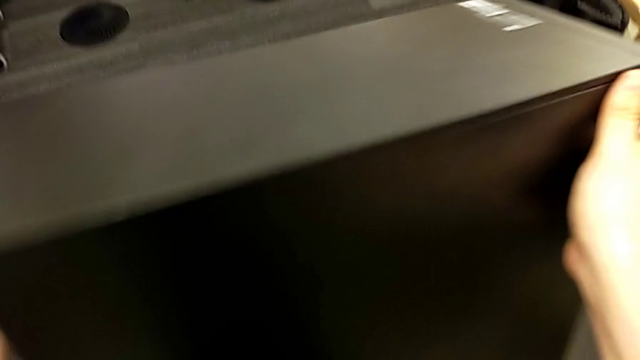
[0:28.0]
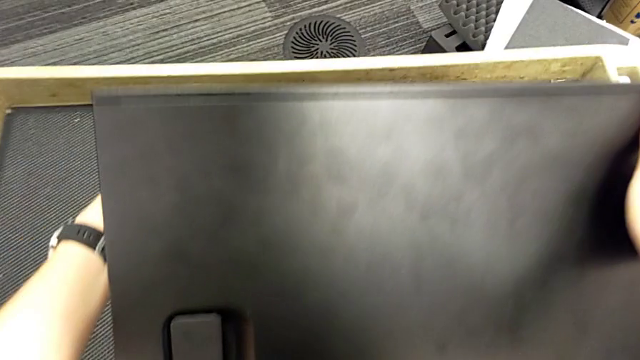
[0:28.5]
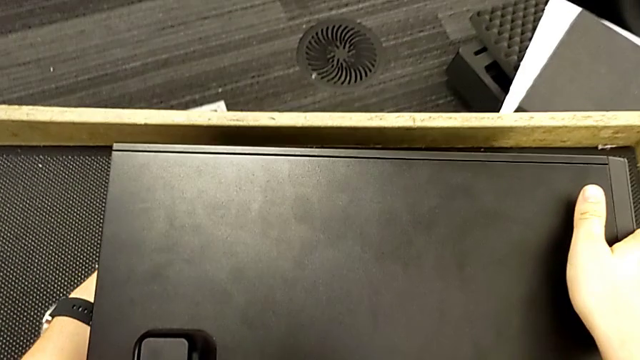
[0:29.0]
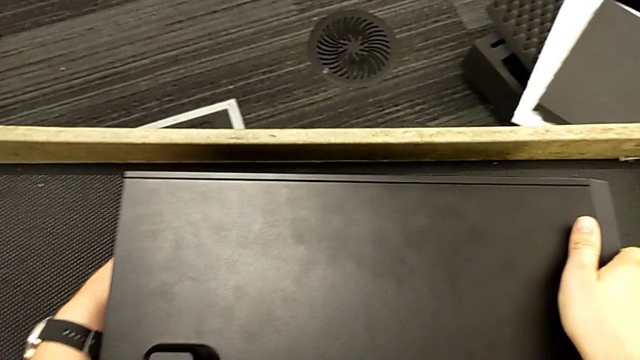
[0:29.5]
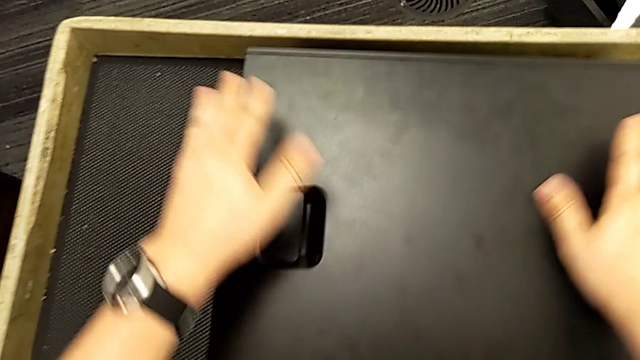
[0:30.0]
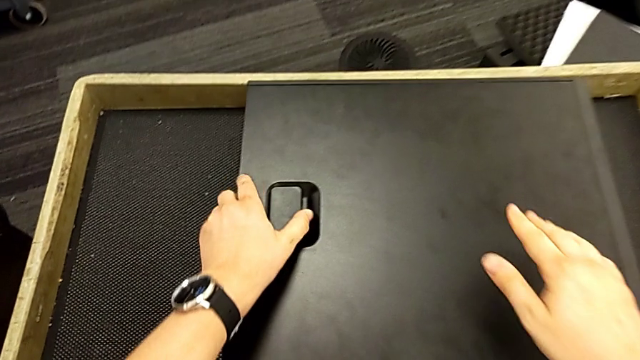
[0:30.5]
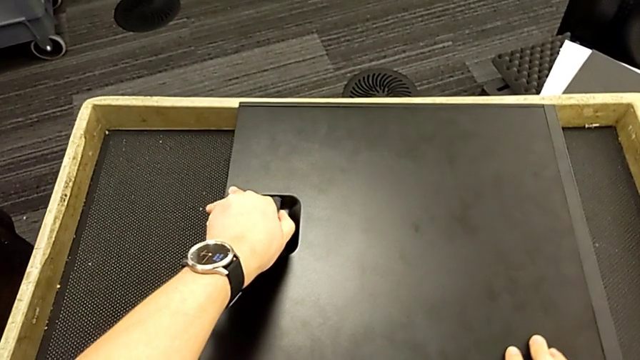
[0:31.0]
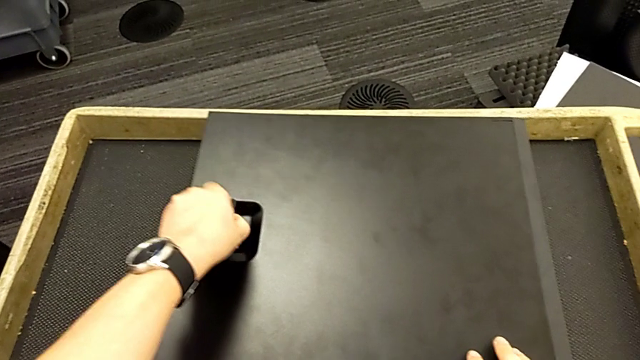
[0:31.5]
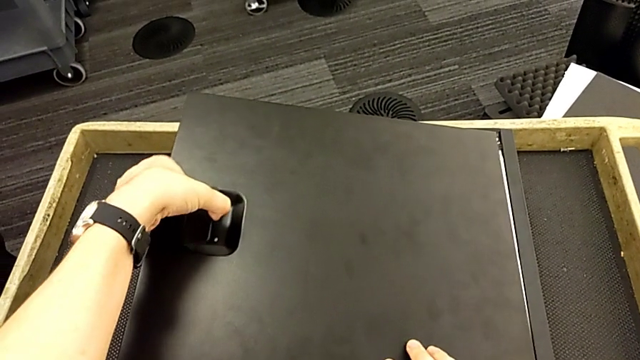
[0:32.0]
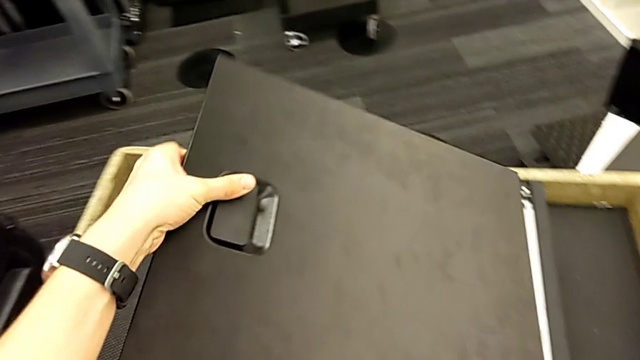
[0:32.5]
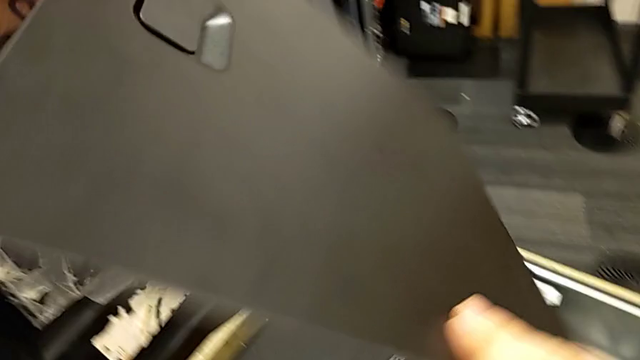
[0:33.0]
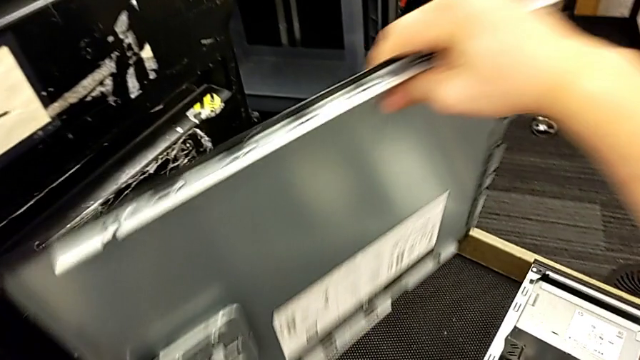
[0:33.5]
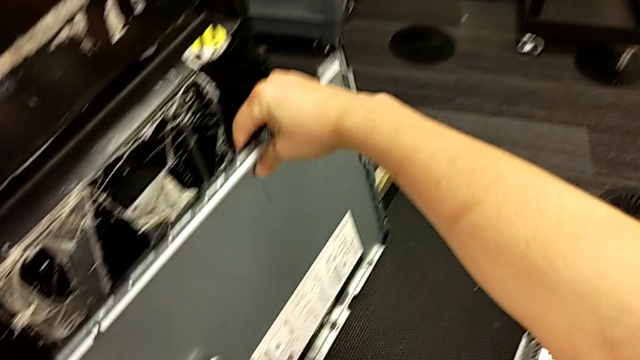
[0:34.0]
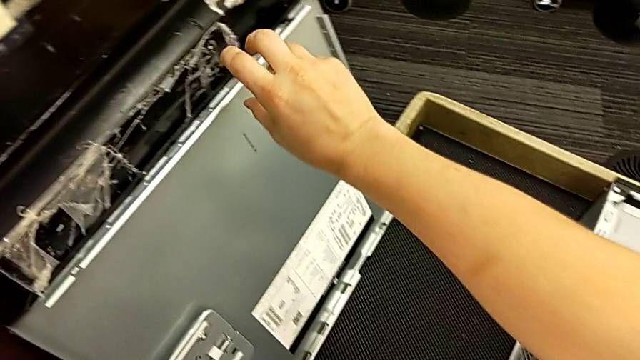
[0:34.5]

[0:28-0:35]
The camera wearer is removing the cover of the computer tower. They flip the computer tower, withdraw the cover, flip it and place it.

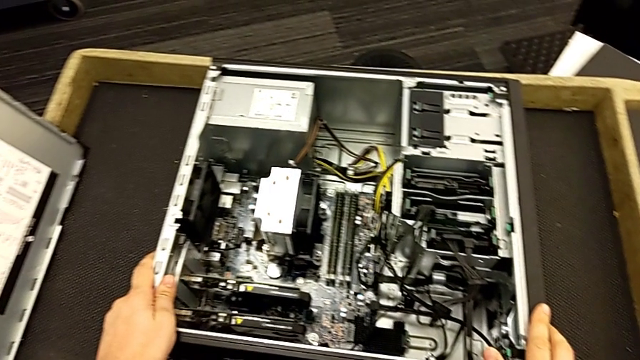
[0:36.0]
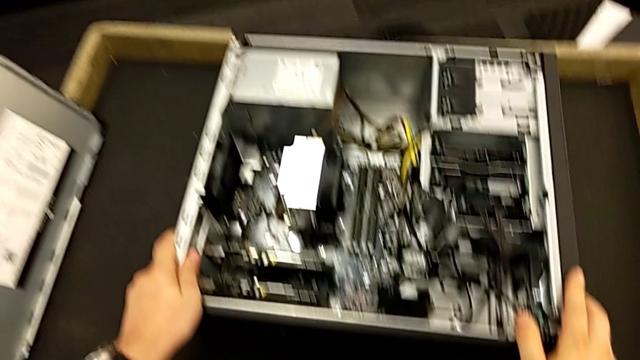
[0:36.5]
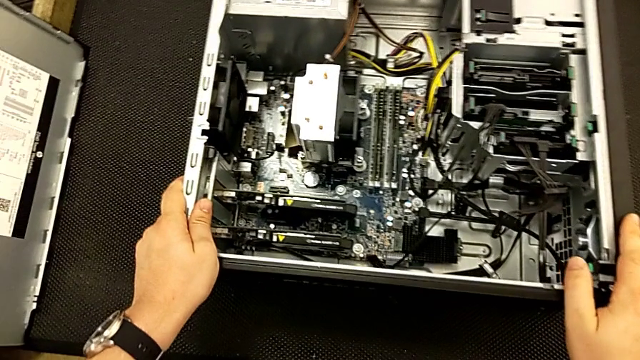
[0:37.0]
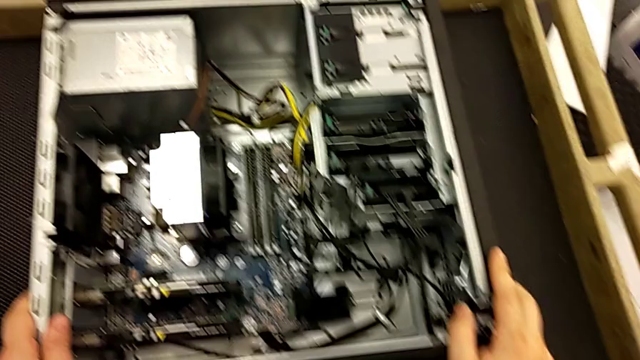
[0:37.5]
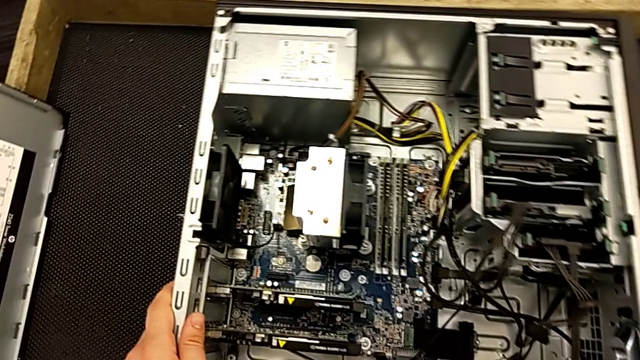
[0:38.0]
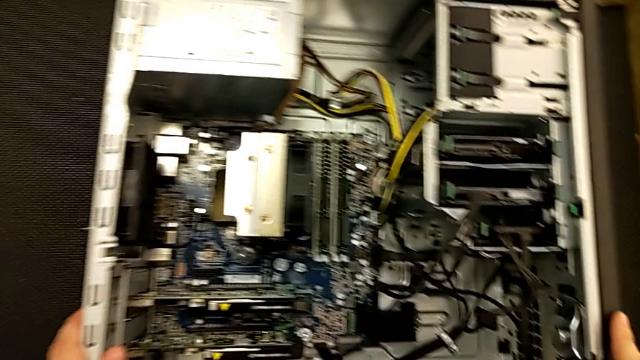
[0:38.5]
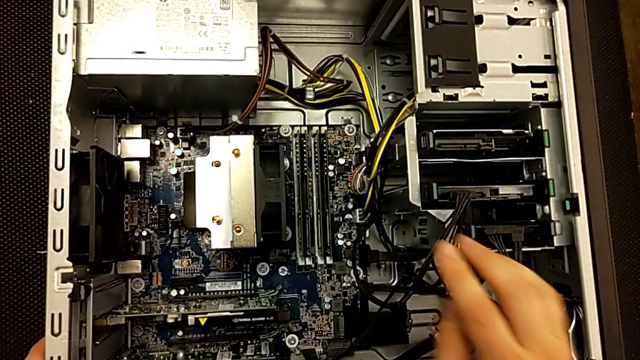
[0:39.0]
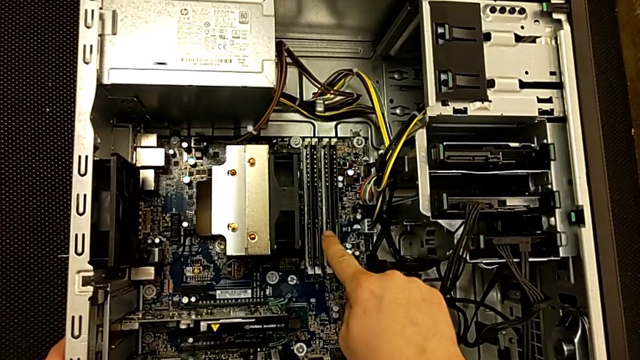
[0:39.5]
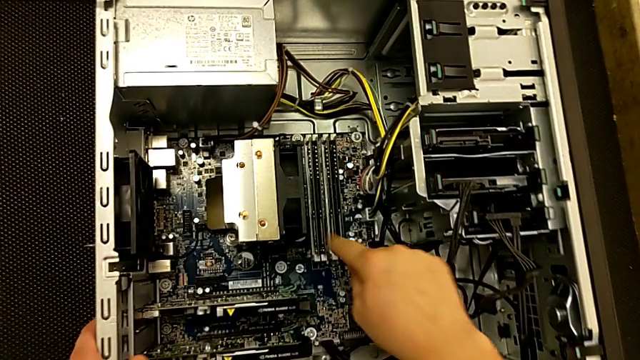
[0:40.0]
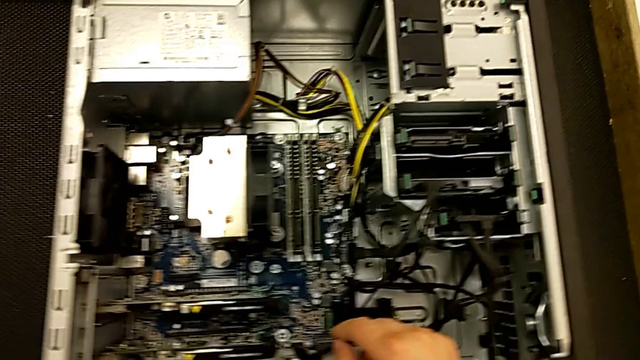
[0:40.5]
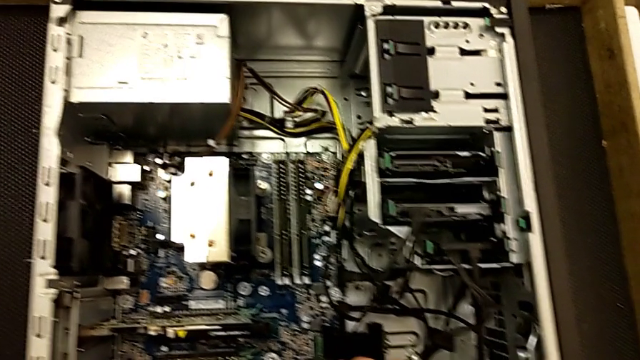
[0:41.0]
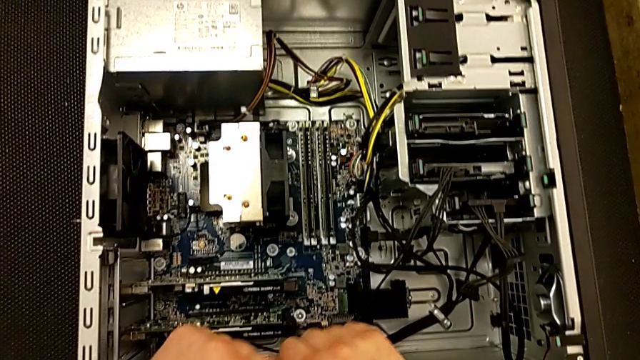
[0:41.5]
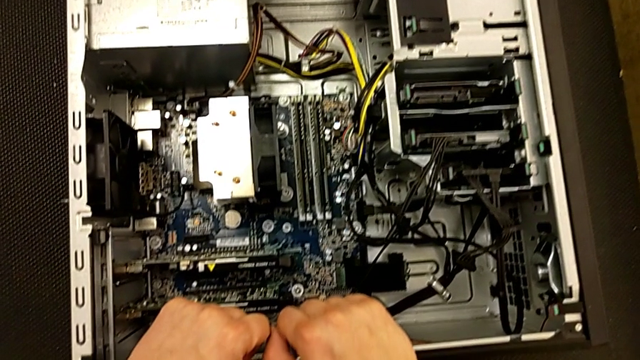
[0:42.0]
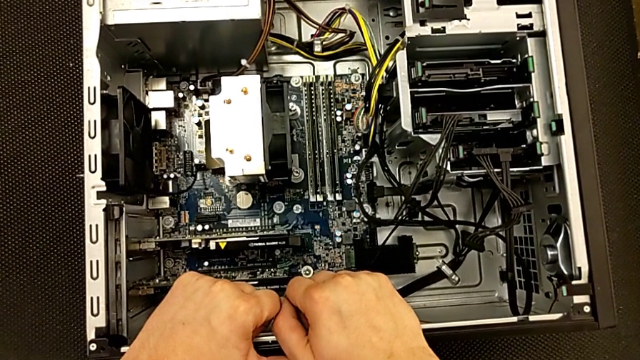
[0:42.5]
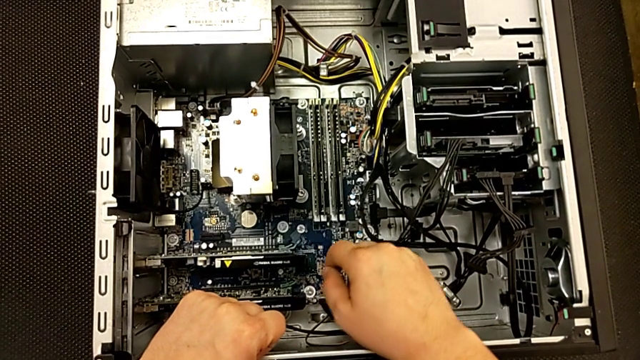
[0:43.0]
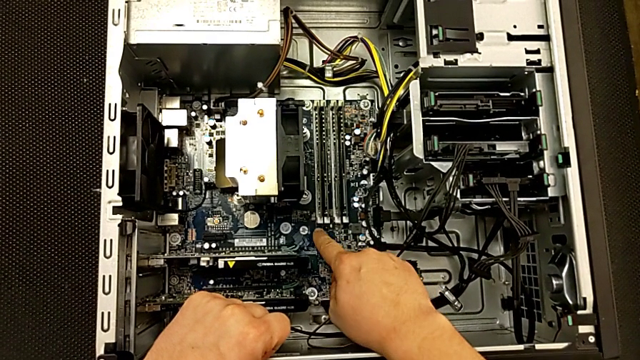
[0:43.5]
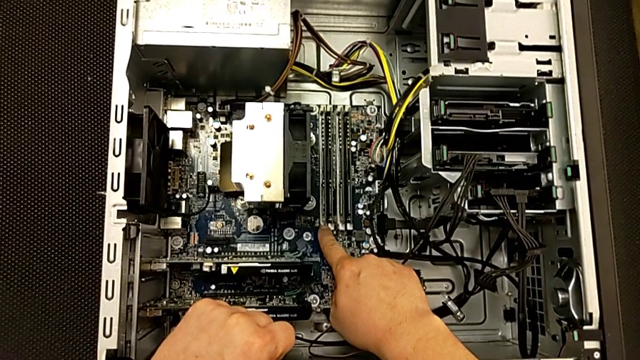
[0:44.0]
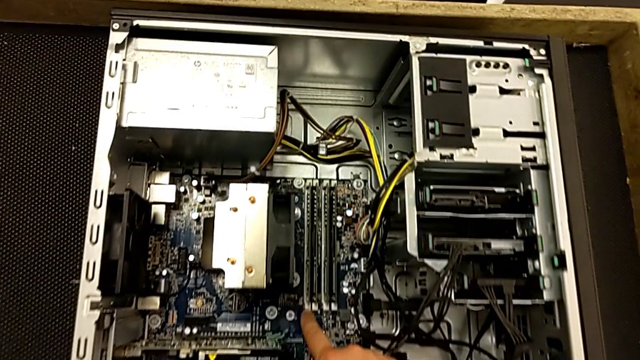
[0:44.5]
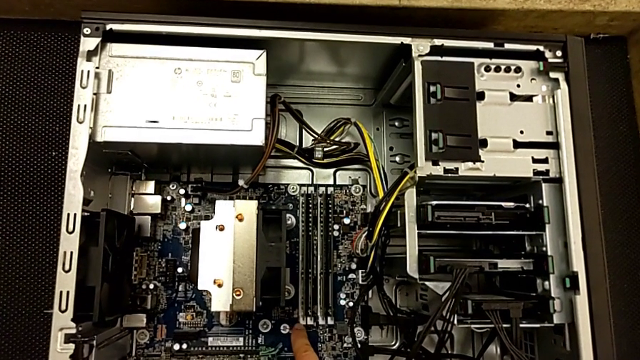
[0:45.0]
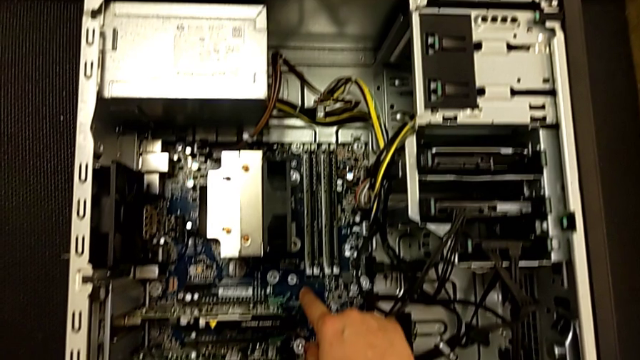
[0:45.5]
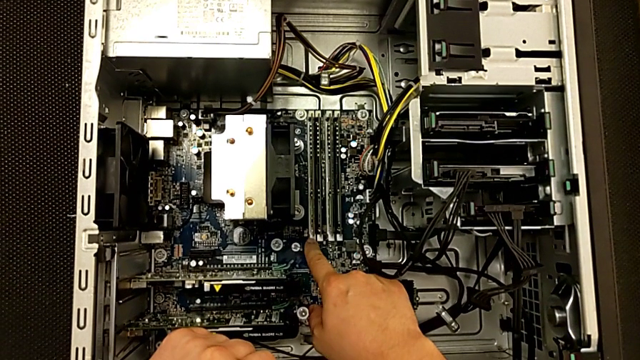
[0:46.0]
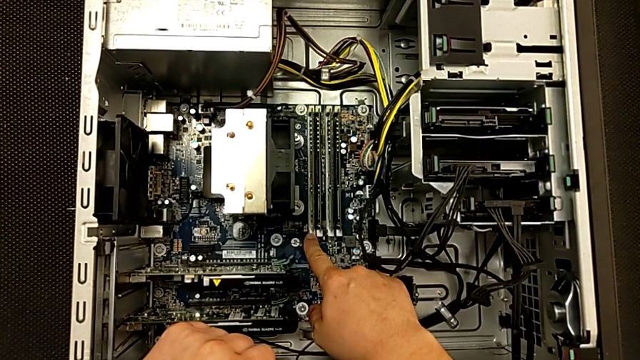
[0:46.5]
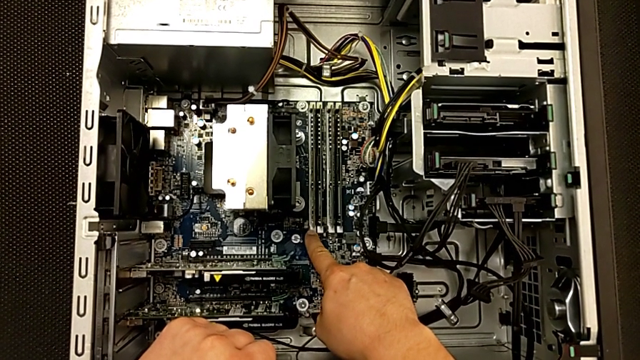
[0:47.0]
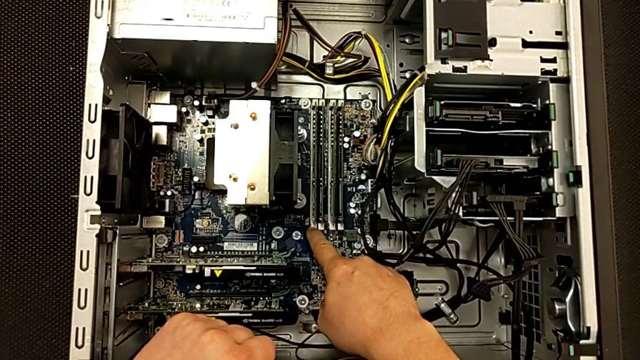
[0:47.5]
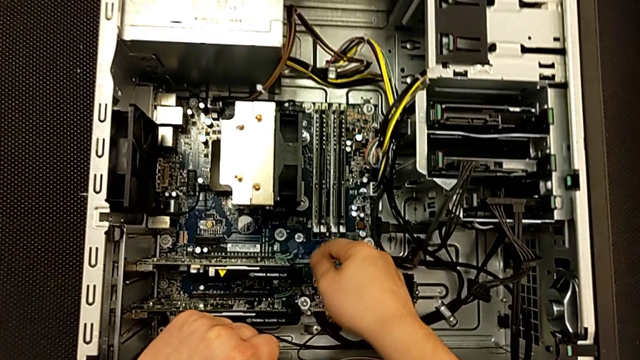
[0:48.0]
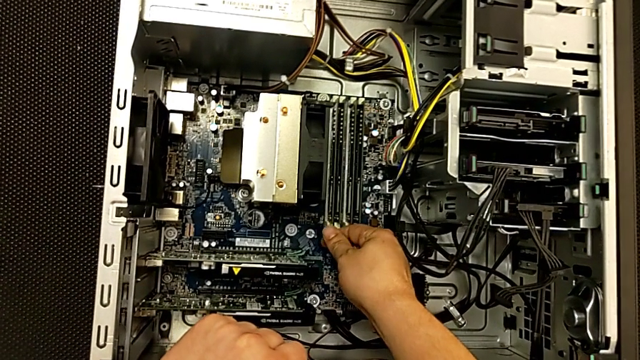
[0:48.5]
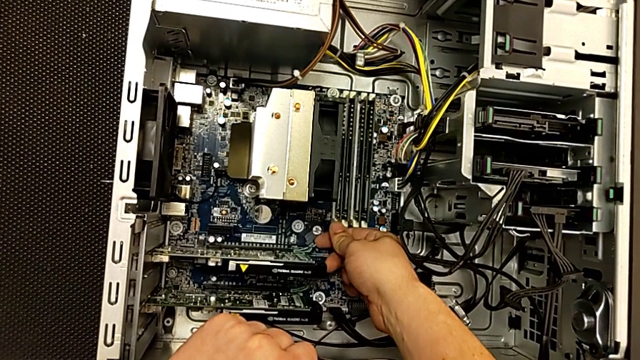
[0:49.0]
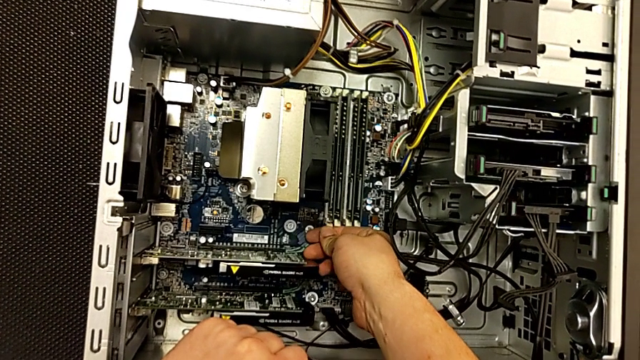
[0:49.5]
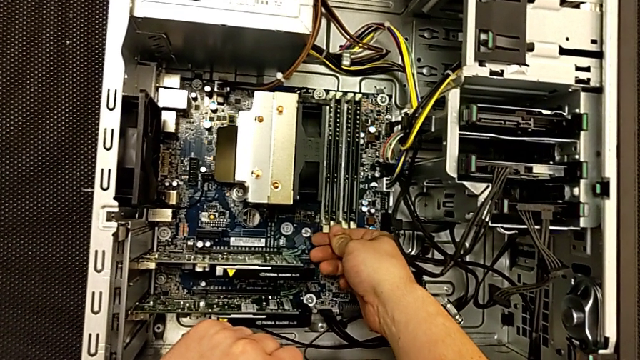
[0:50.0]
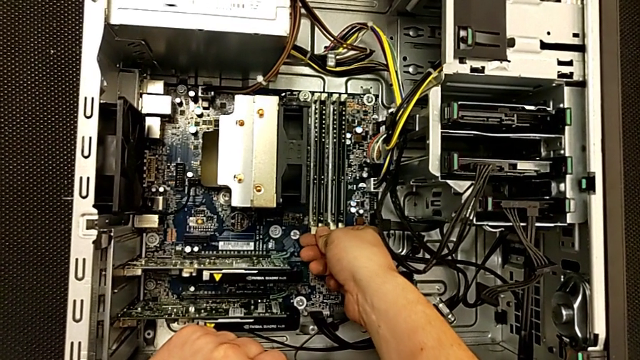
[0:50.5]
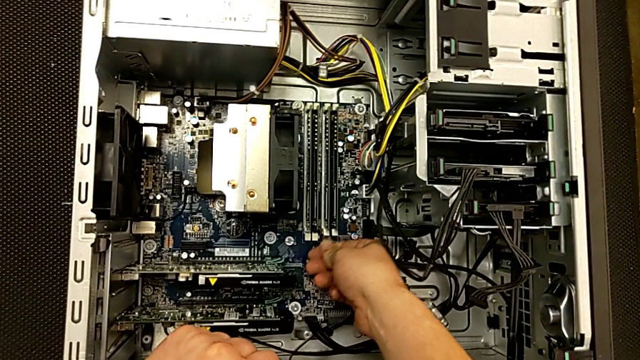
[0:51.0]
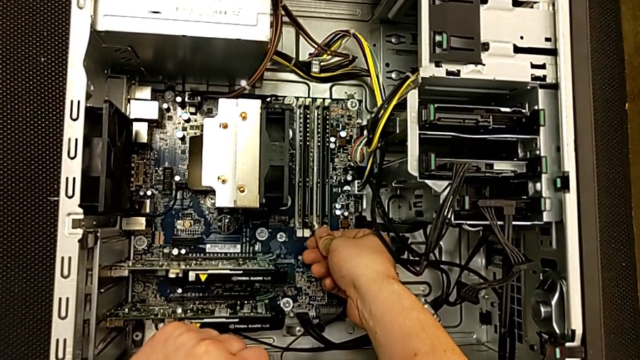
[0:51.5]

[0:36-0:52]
The camera wearer is removing the RAMs. They inspect the RAM twice, touch the RAM tab, unlock the first RAM tab and unlock the second RAM tab.
